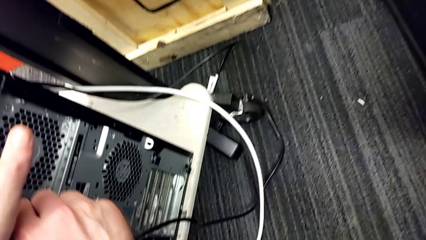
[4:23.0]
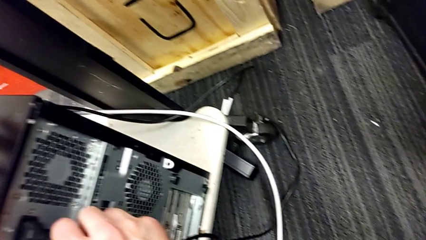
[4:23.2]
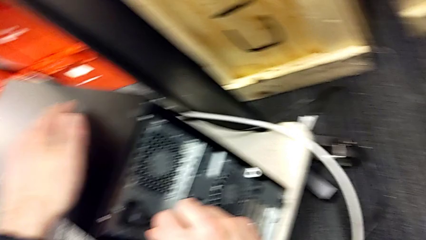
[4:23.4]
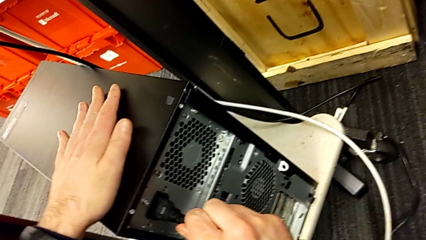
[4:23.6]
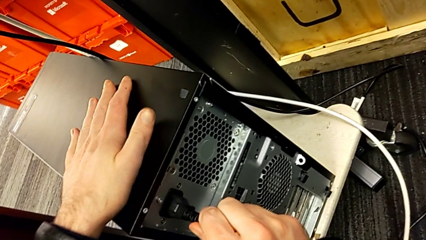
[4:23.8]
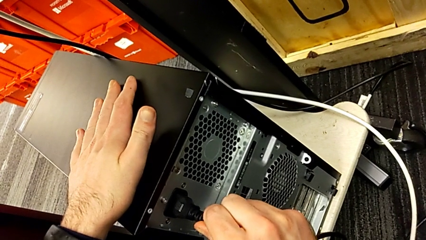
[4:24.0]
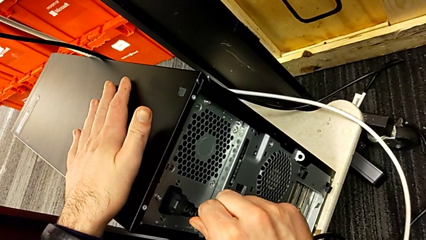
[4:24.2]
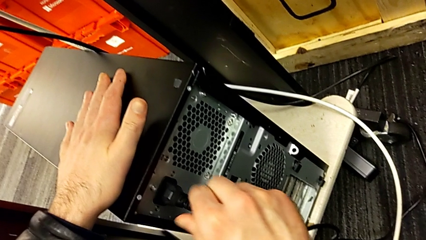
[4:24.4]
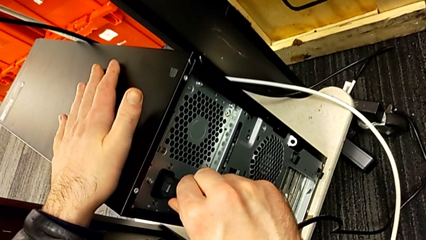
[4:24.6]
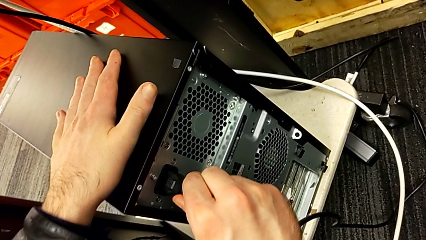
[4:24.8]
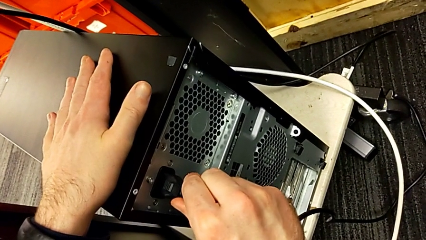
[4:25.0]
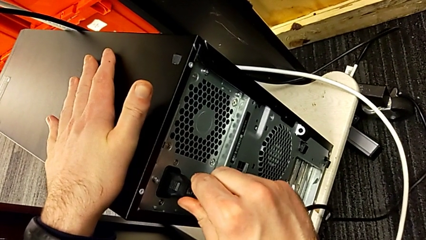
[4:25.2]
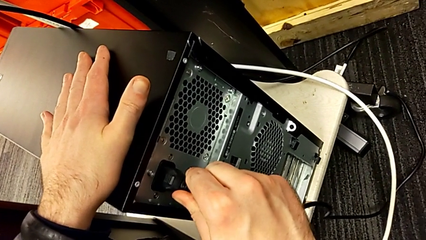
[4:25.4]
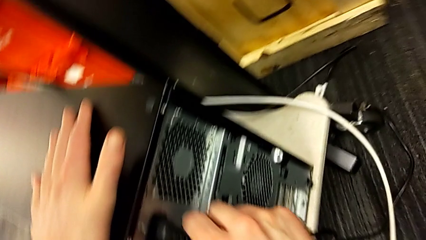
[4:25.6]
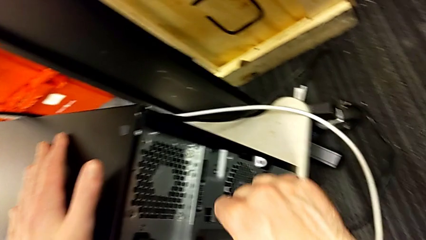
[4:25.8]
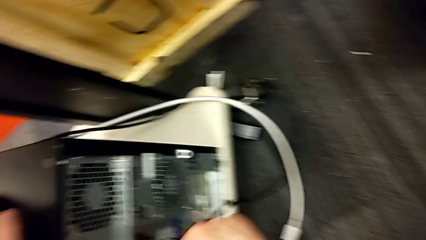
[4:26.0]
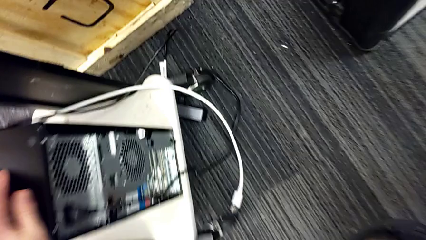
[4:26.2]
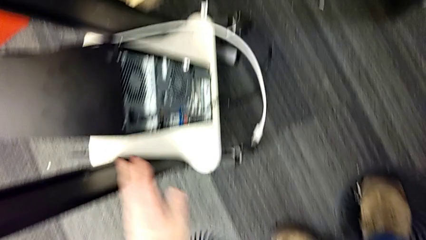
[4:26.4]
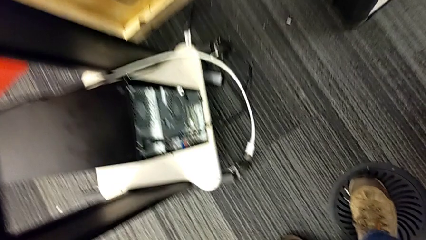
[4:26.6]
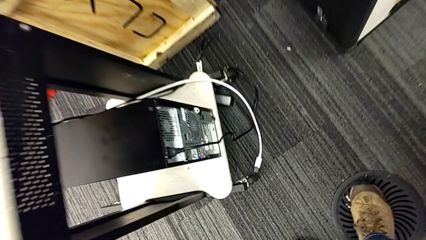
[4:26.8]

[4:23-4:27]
The camera wearer is plugging in the power supply of the computer tower. They insert the cable power supply.
